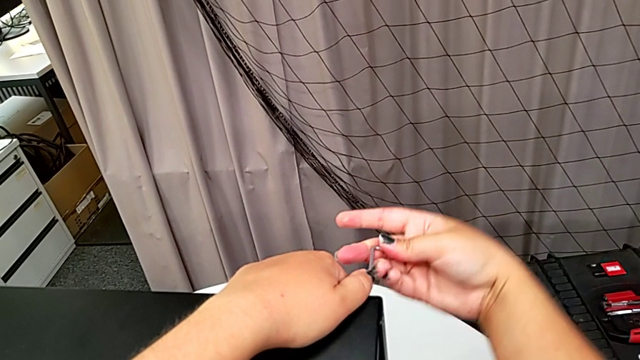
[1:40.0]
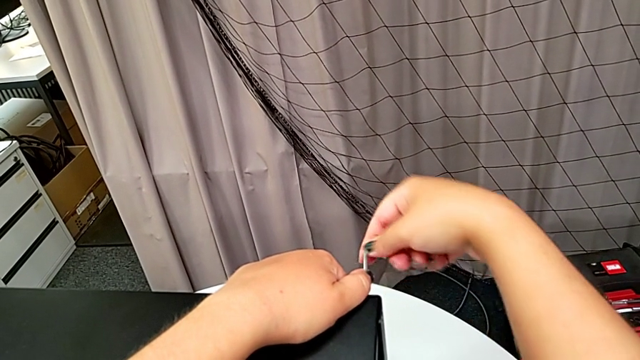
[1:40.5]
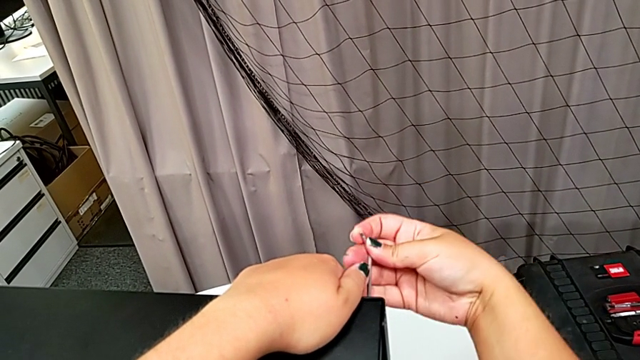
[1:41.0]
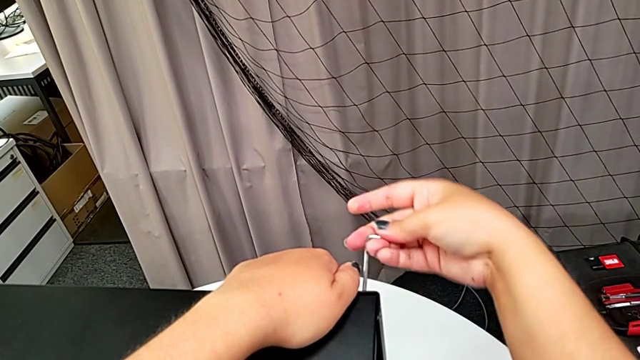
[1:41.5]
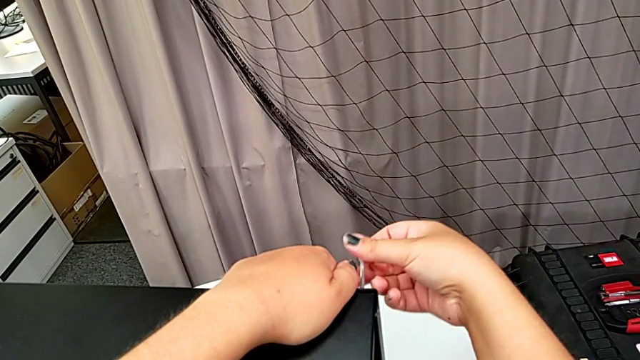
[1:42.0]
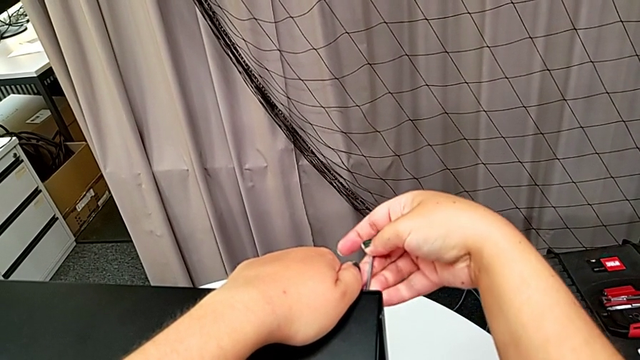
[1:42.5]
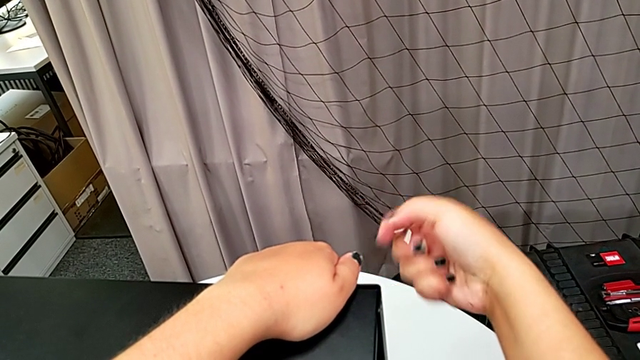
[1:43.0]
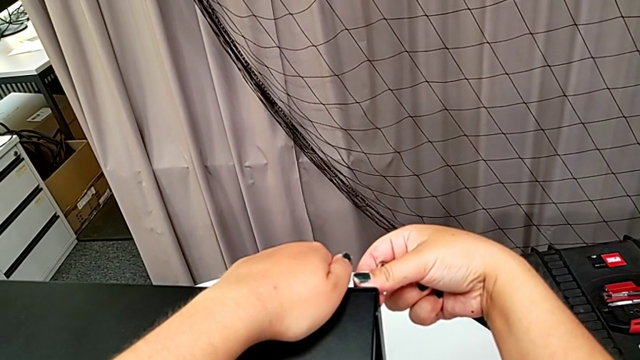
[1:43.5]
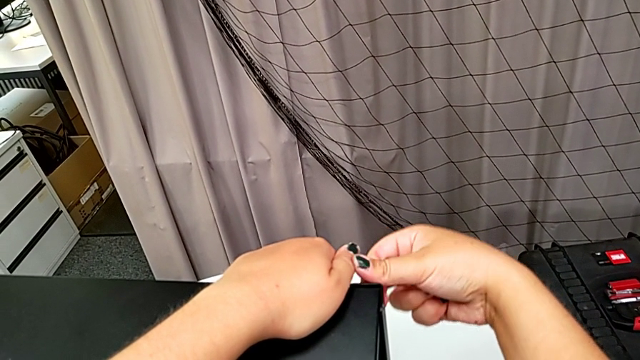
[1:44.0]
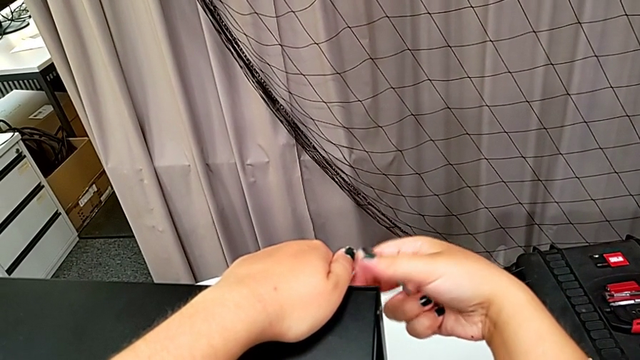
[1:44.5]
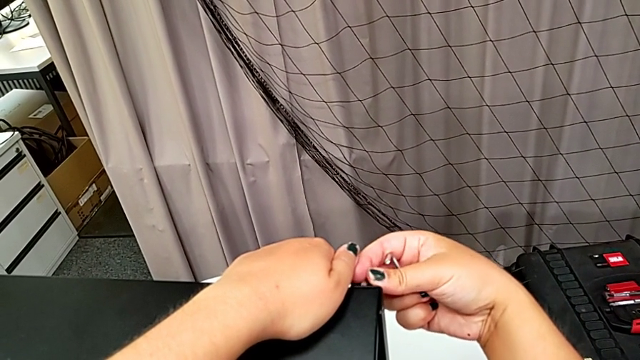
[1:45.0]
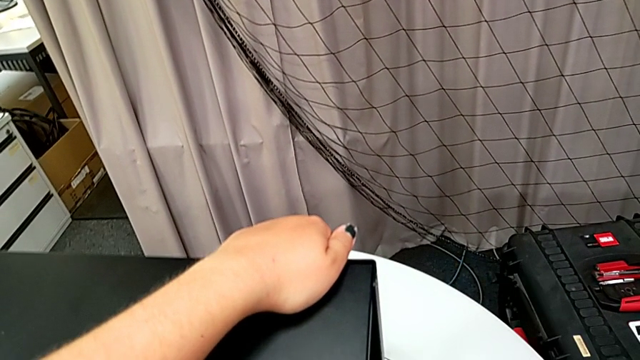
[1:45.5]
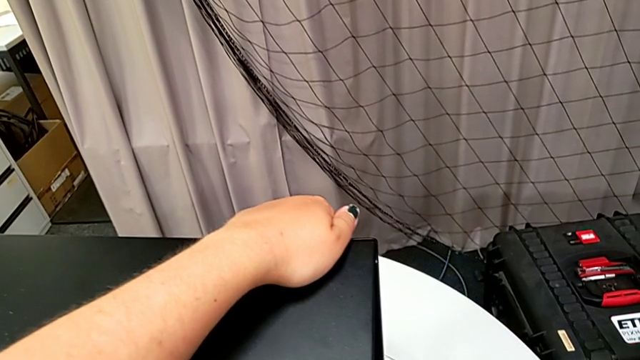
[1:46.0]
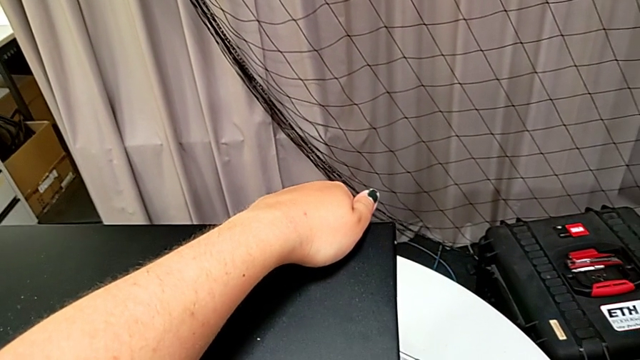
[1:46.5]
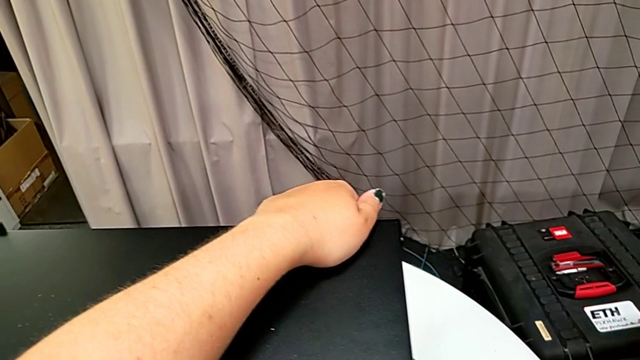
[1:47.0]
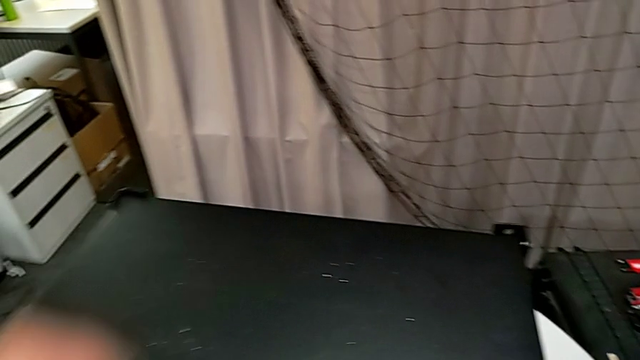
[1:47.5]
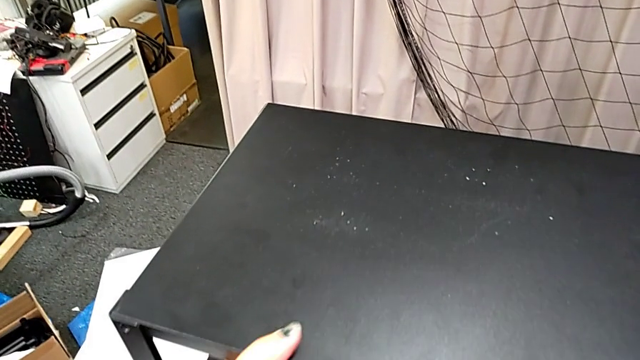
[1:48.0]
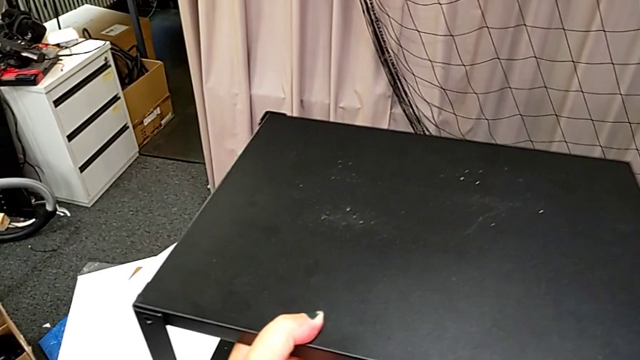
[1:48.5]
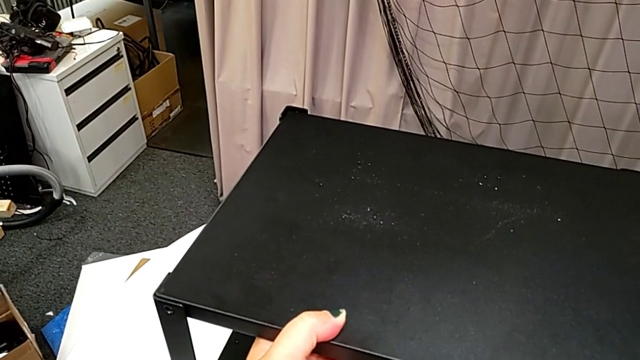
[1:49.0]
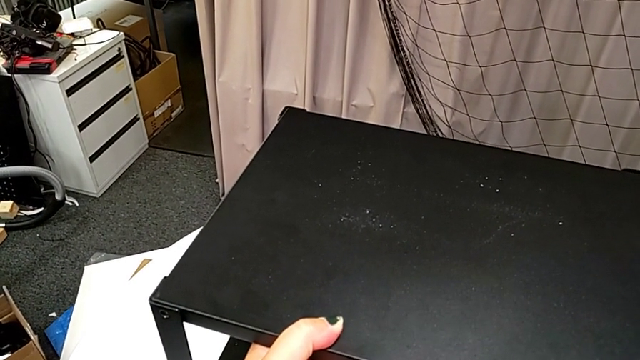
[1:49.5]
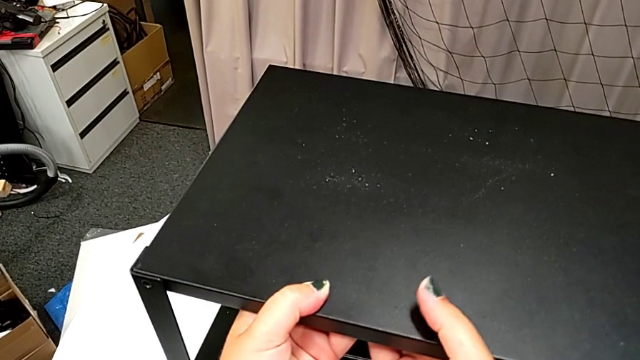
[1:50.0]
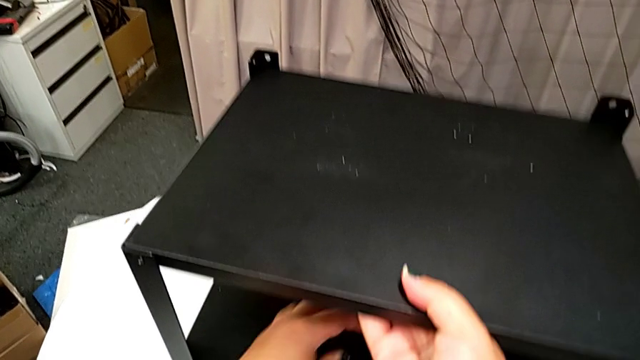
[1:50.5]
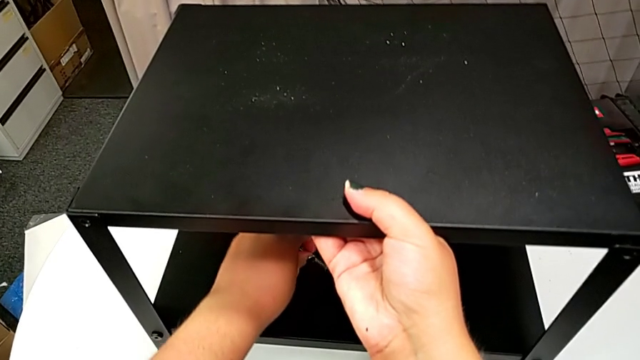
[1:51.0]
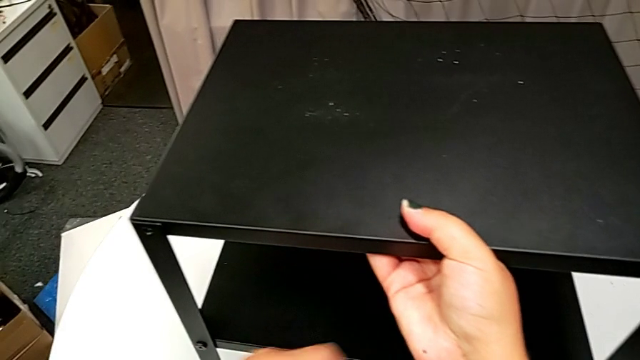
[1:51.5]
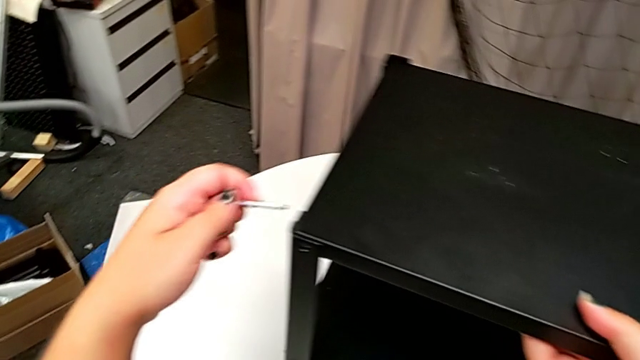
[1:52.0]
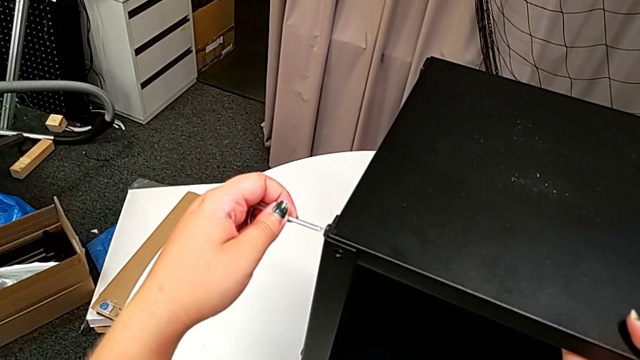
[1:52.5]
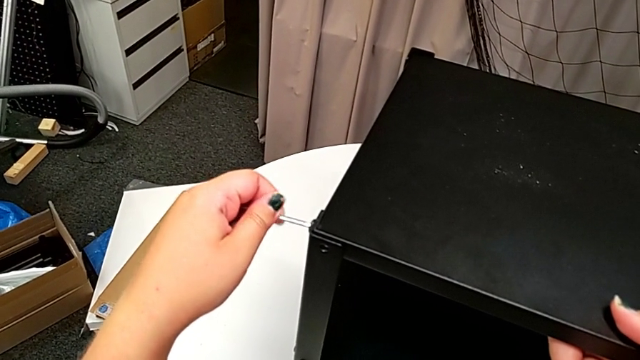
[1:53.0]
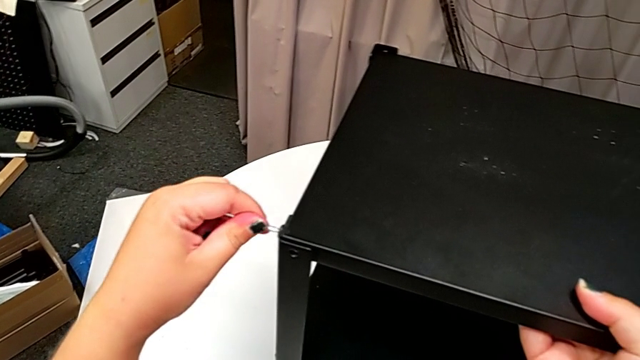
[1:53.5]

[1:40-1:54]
The camera wearer is disassembling the top shelf. They unscrew the hex socket head, withdraw the Allen wrench, unscrew the hex socket head, disassemble it, place it, grab the tray, grab the Allen wrench with the left hand, approach the hex socket head and insert the Allen wrench.

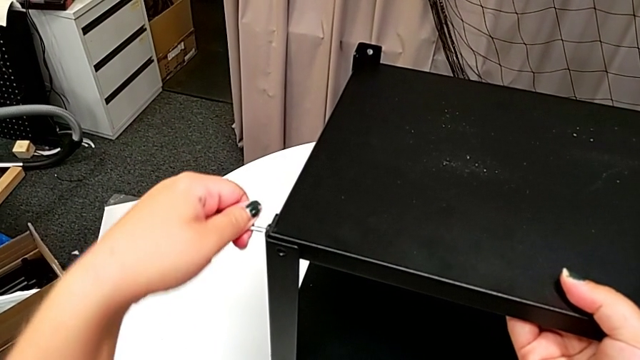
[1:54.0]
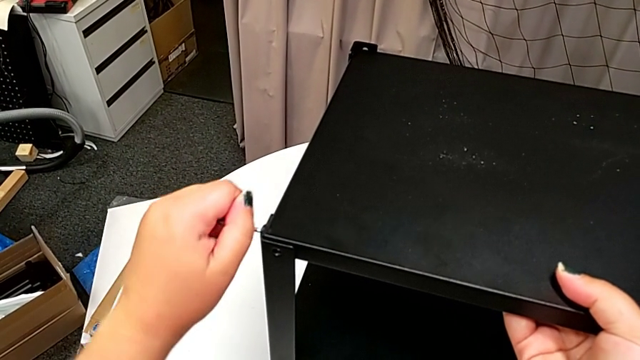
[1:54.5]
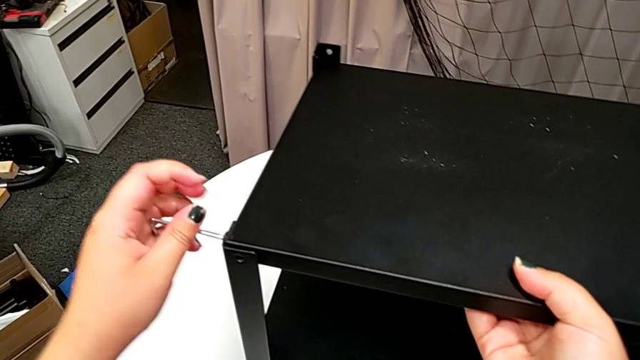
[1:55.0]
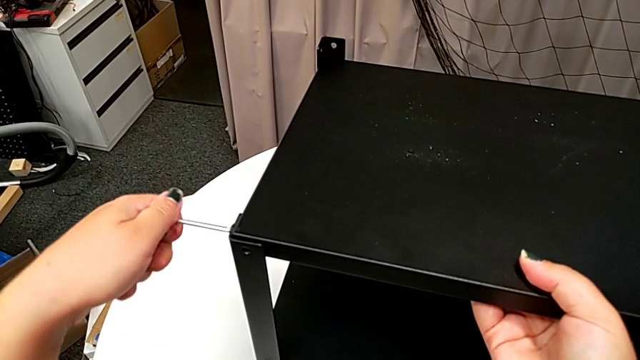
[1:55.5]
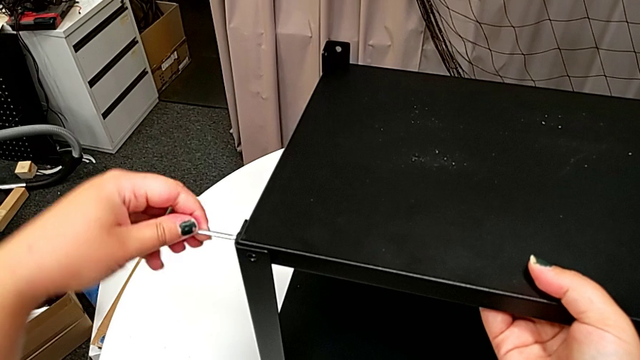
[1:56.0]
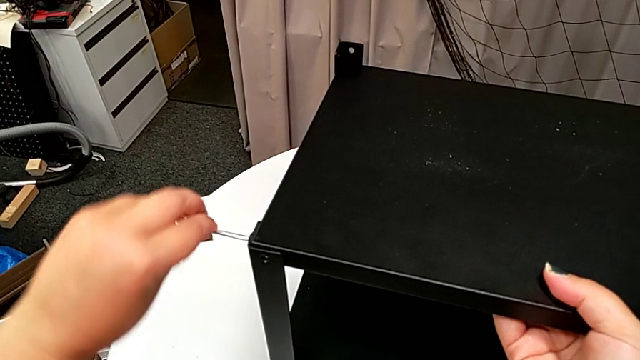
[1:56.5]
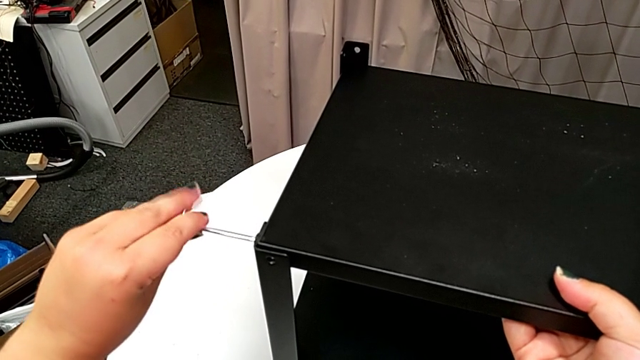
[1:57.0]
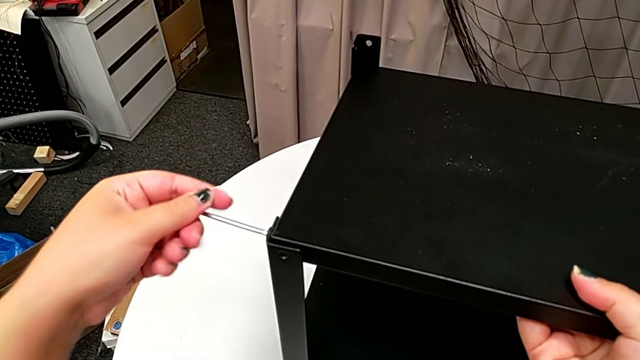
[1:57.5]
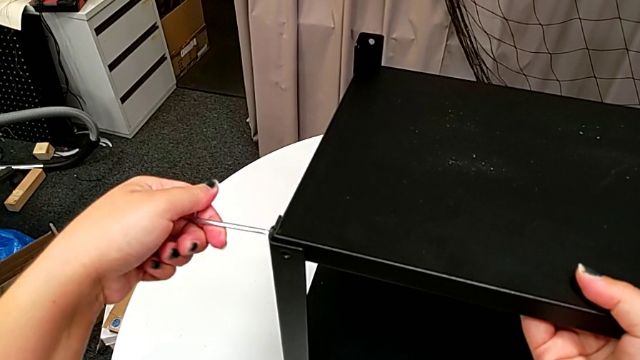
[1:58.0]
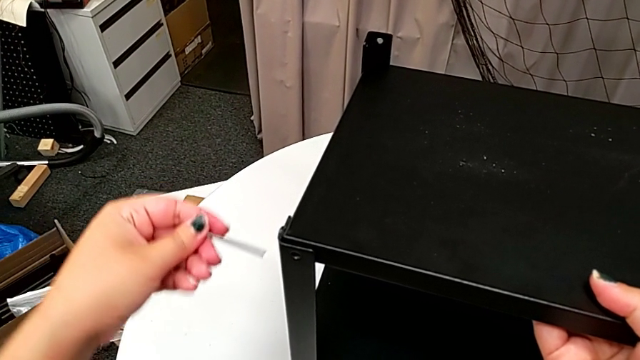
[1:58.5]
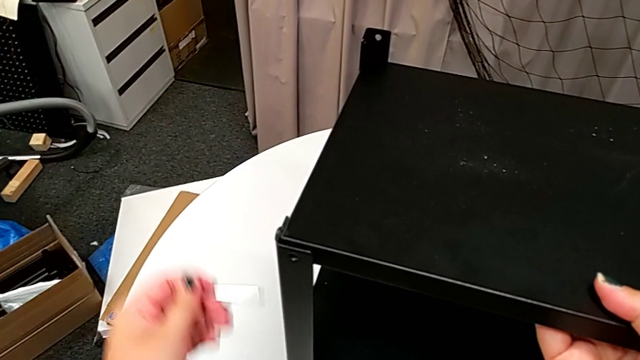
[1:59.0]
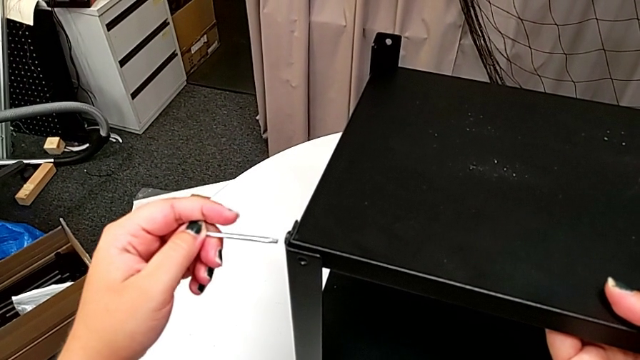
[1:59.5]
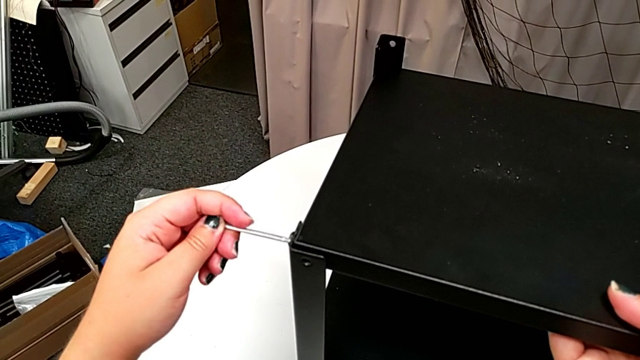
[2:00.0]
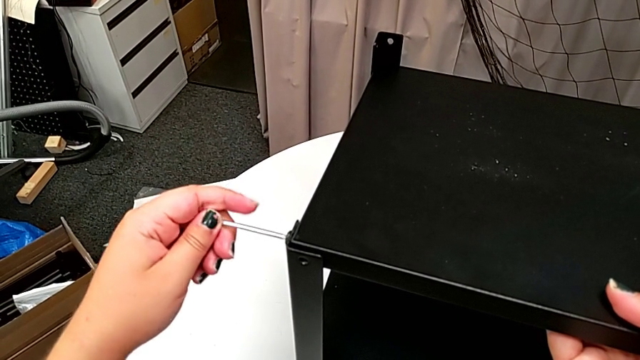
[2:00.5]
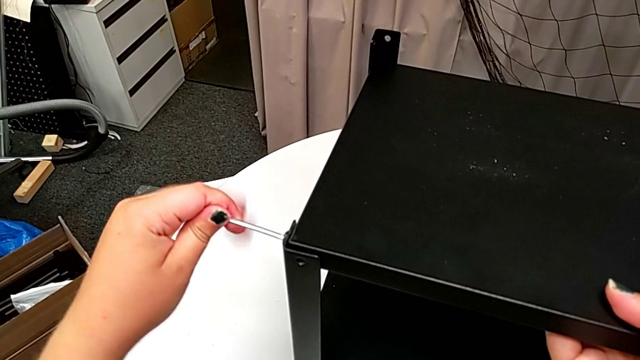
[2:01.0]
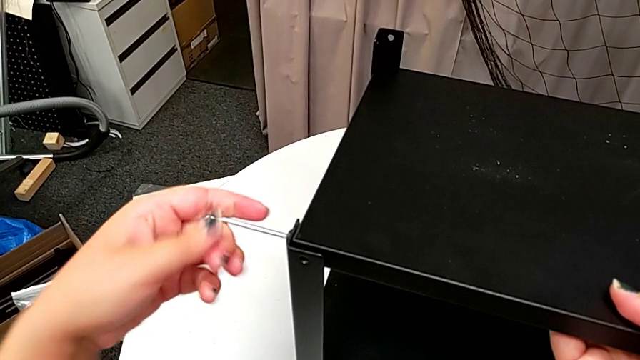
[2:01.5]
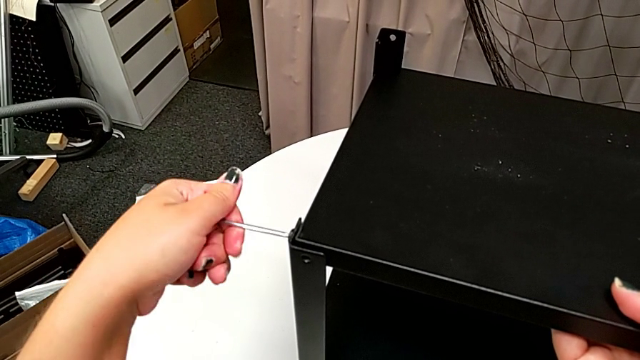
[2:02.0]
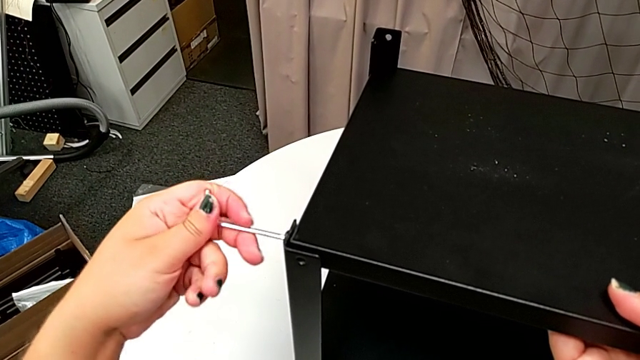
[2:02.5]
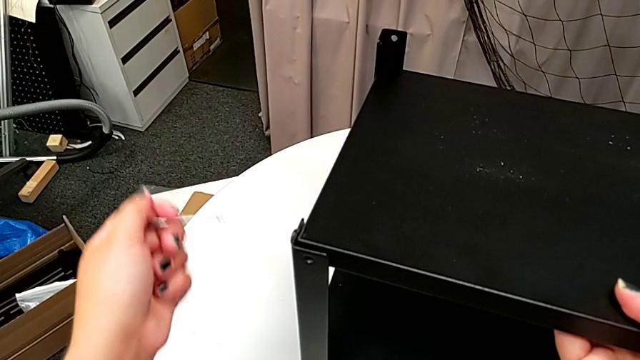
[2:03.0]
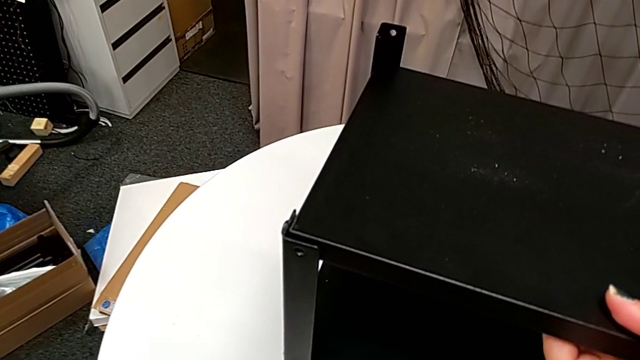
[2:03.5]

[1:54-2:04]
The camera wearer is disassembling the top shelf. They unscrew the hex socket head, withdraw the Allen wrench, approach the hex socket head, insert the Allen wrench, unscrew the hex socket head and withdraw the Allen wrench.
